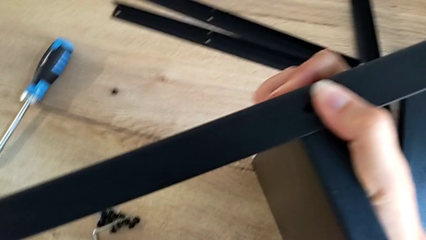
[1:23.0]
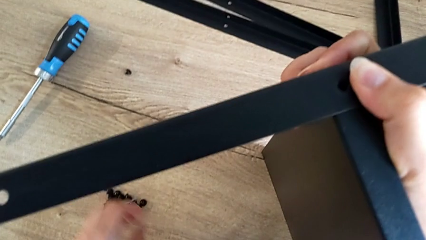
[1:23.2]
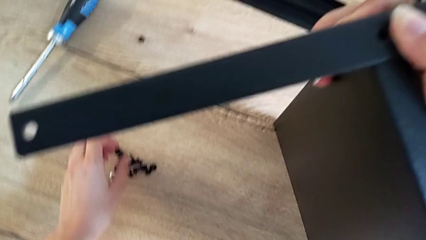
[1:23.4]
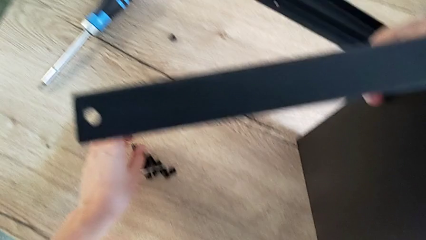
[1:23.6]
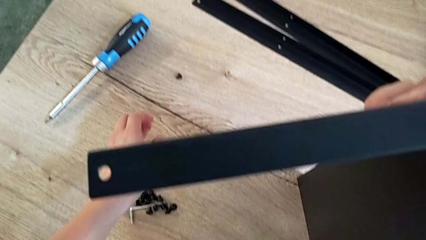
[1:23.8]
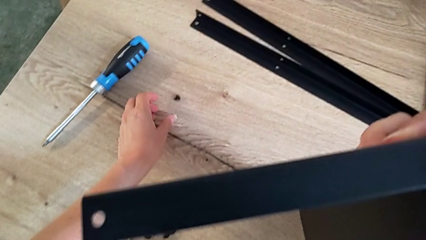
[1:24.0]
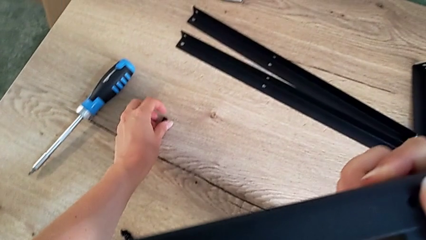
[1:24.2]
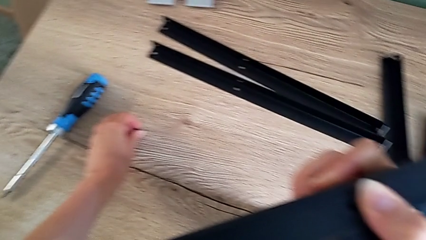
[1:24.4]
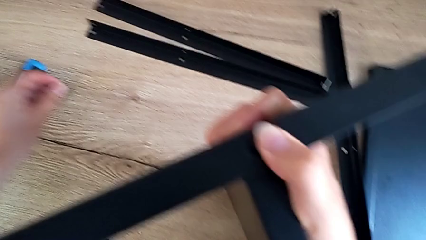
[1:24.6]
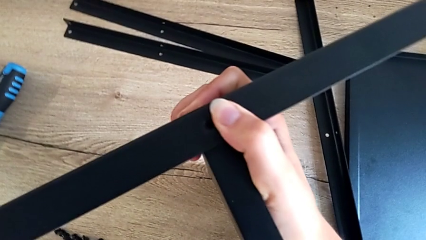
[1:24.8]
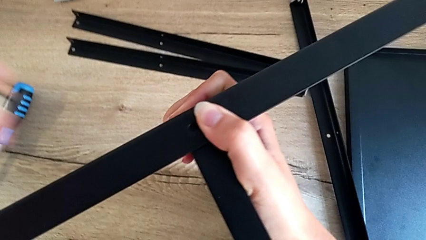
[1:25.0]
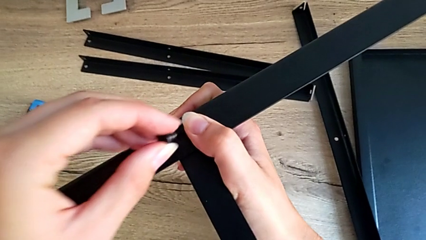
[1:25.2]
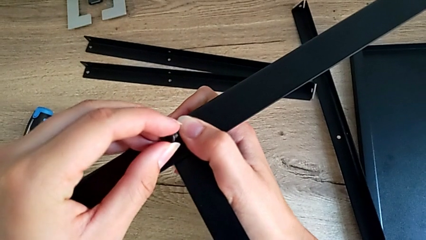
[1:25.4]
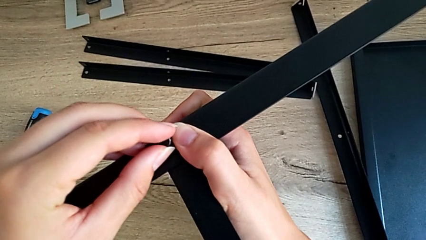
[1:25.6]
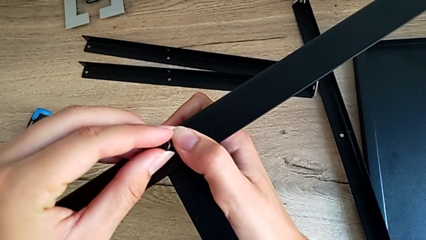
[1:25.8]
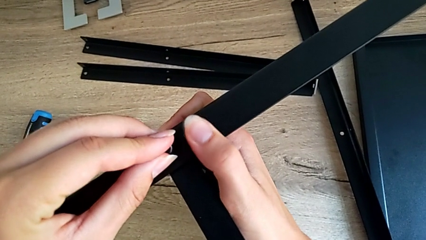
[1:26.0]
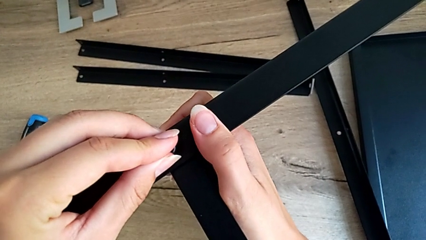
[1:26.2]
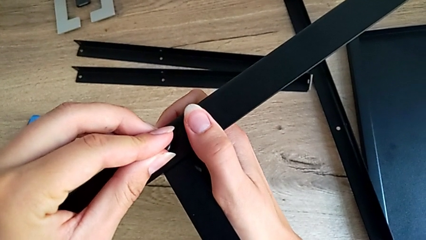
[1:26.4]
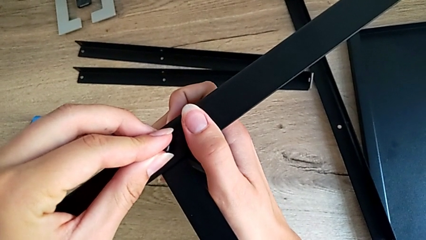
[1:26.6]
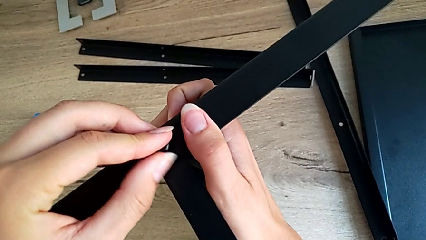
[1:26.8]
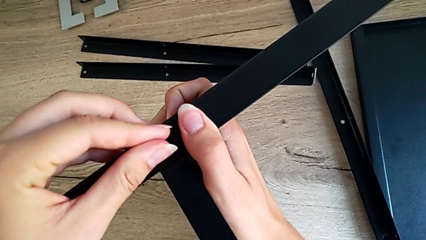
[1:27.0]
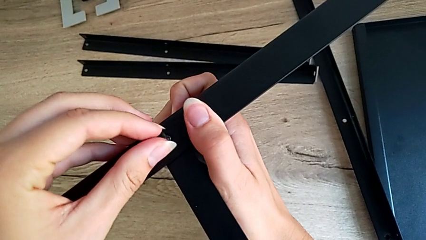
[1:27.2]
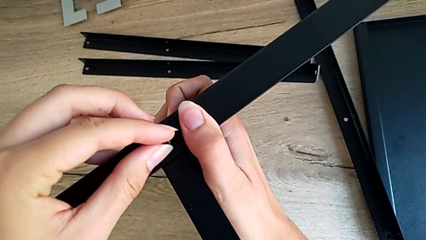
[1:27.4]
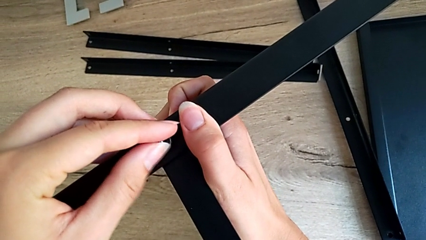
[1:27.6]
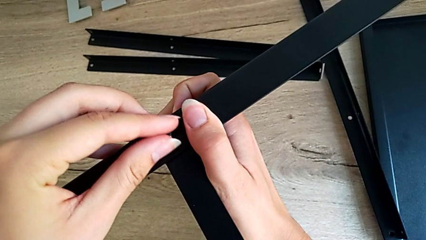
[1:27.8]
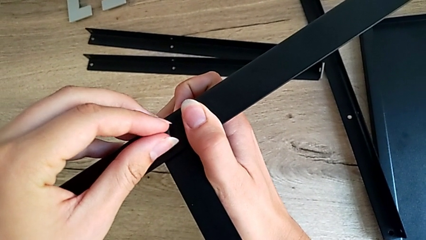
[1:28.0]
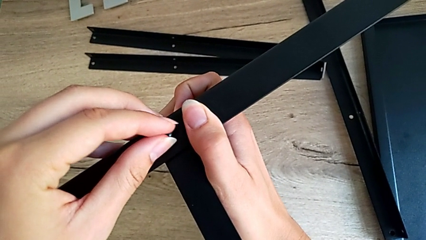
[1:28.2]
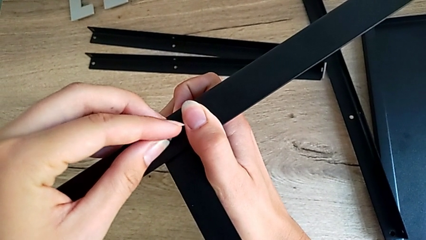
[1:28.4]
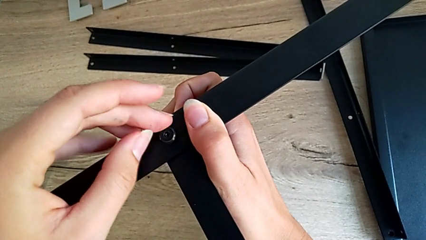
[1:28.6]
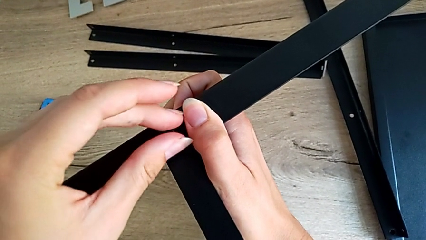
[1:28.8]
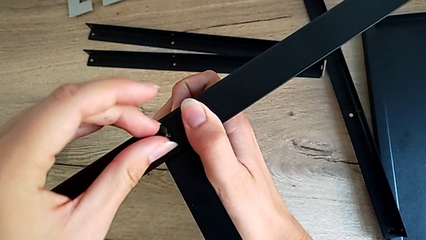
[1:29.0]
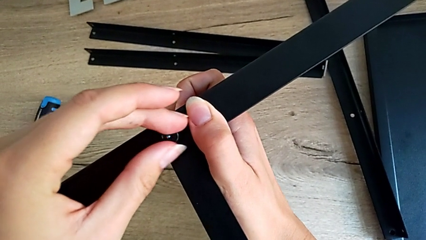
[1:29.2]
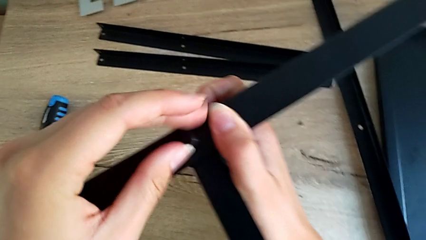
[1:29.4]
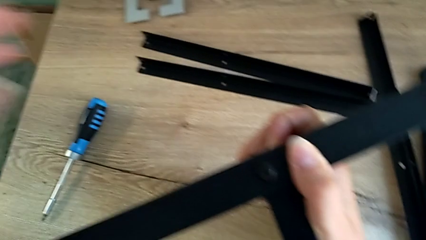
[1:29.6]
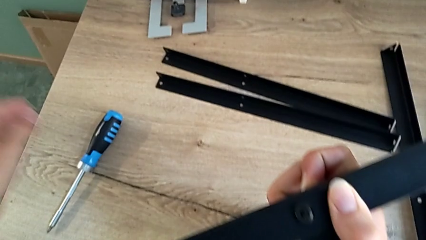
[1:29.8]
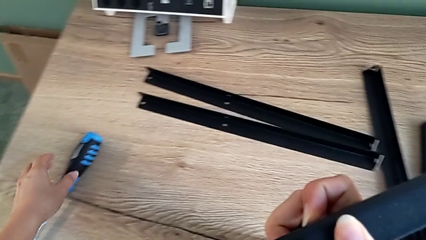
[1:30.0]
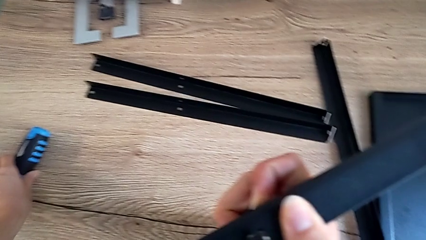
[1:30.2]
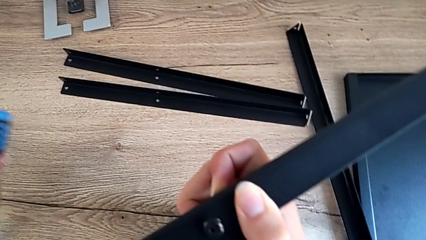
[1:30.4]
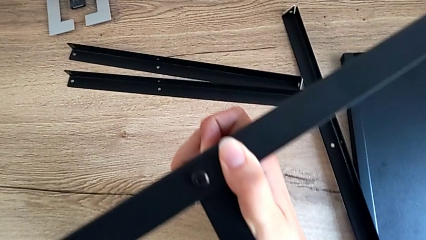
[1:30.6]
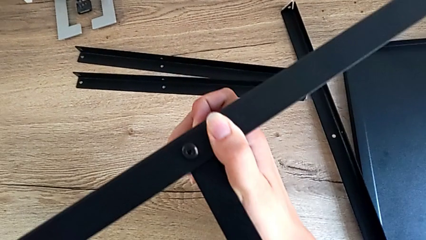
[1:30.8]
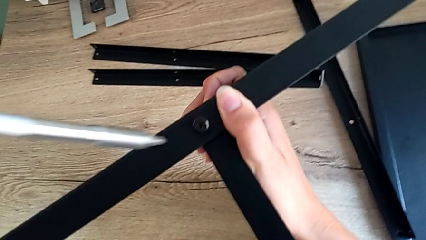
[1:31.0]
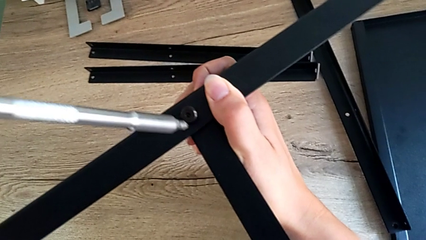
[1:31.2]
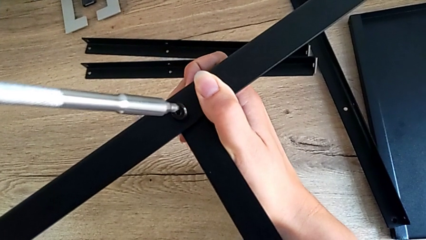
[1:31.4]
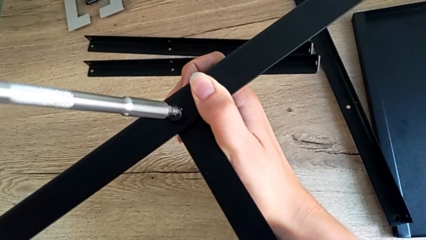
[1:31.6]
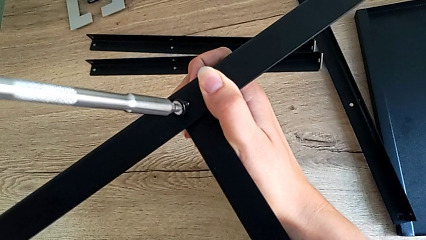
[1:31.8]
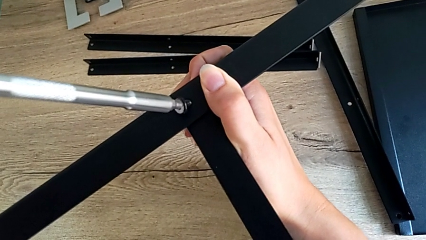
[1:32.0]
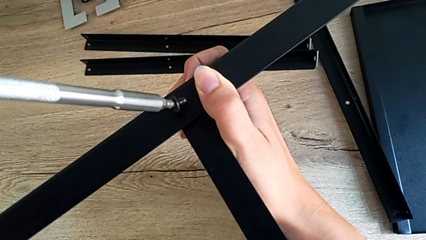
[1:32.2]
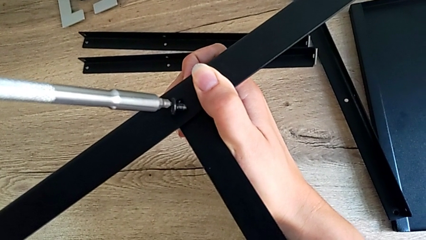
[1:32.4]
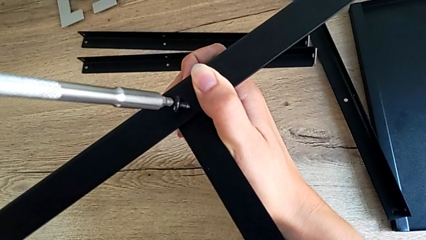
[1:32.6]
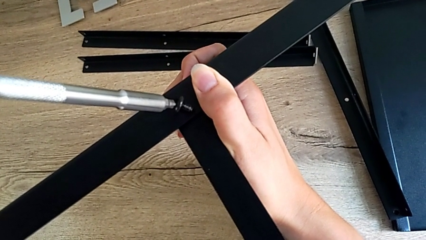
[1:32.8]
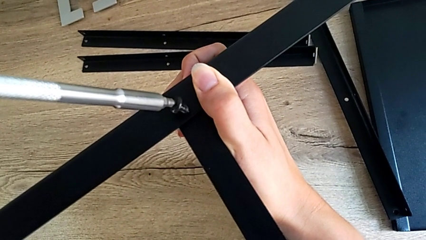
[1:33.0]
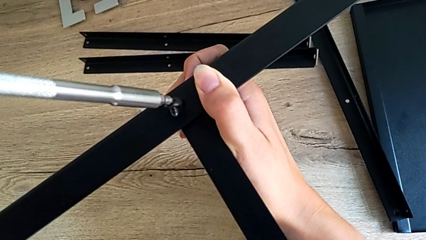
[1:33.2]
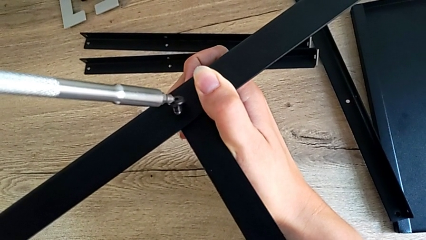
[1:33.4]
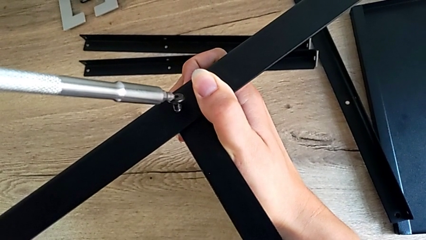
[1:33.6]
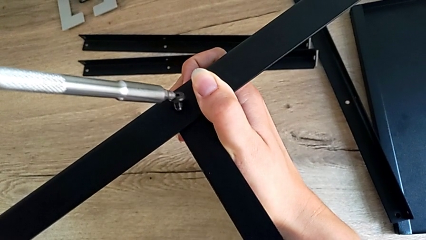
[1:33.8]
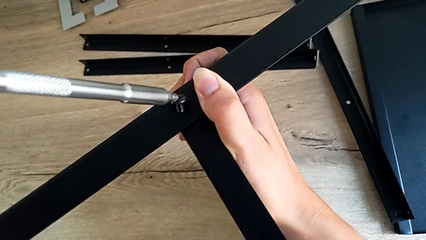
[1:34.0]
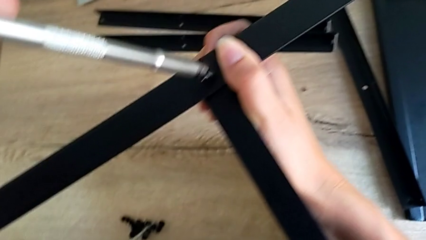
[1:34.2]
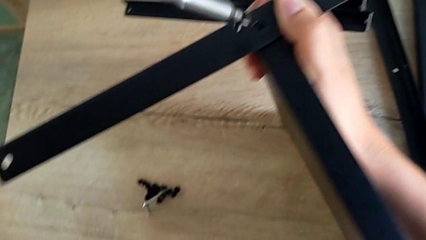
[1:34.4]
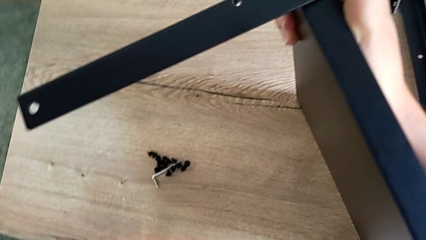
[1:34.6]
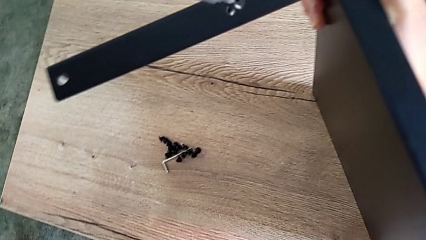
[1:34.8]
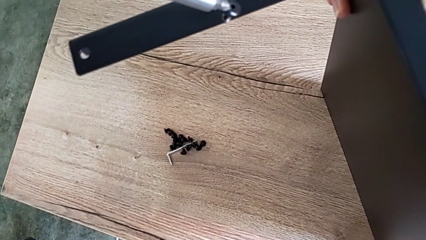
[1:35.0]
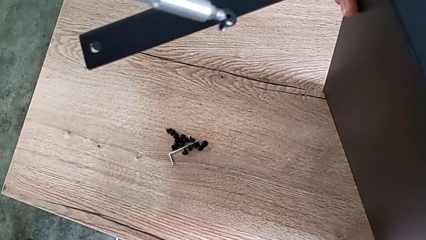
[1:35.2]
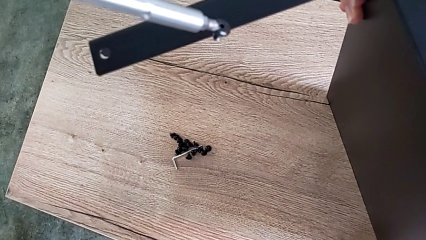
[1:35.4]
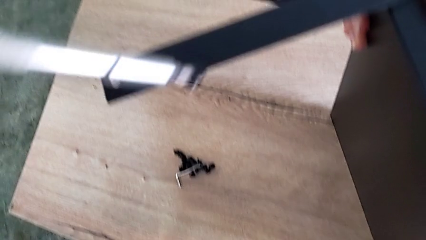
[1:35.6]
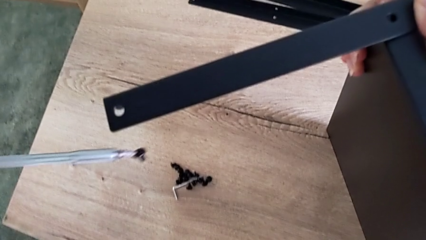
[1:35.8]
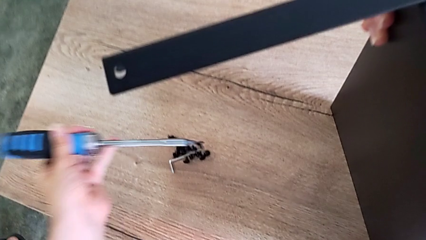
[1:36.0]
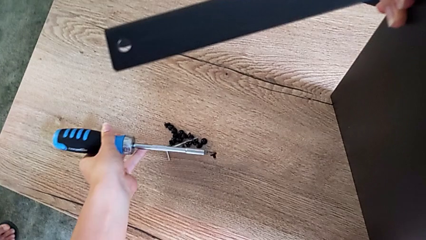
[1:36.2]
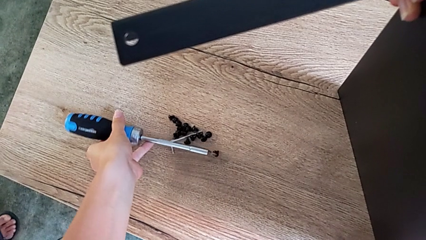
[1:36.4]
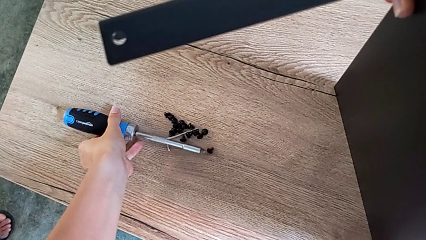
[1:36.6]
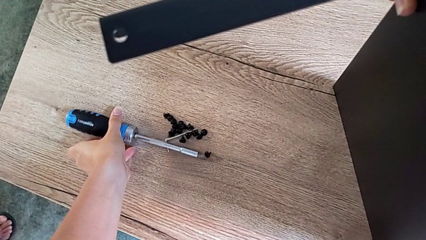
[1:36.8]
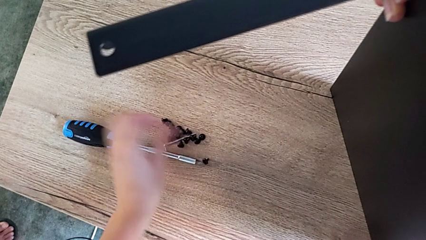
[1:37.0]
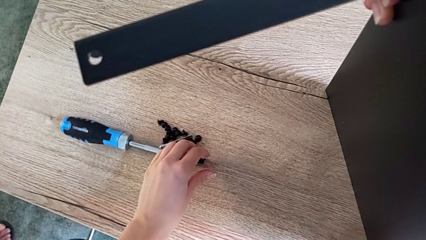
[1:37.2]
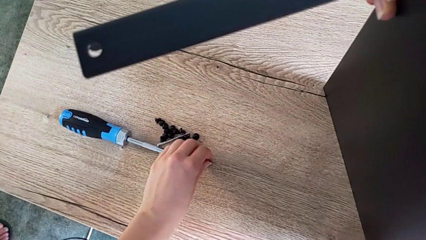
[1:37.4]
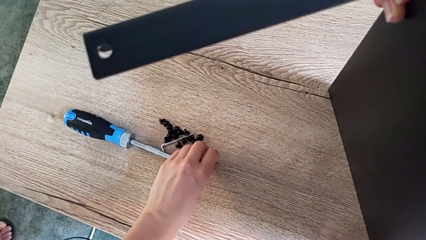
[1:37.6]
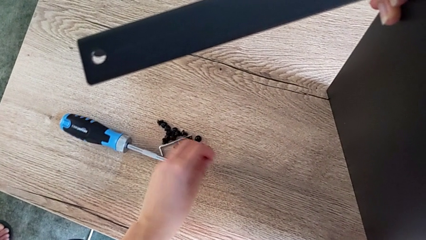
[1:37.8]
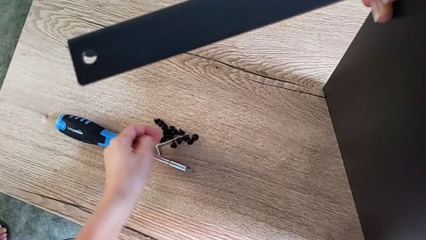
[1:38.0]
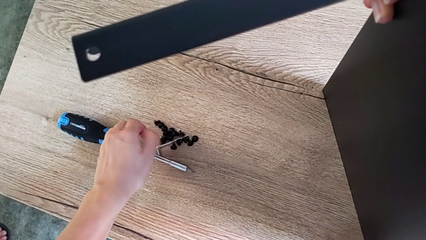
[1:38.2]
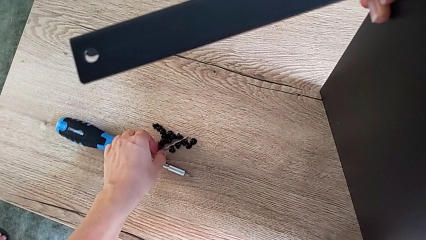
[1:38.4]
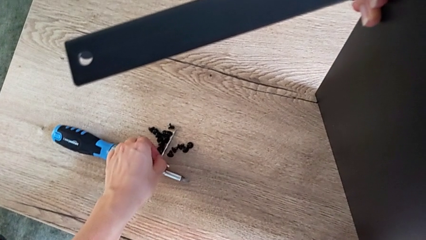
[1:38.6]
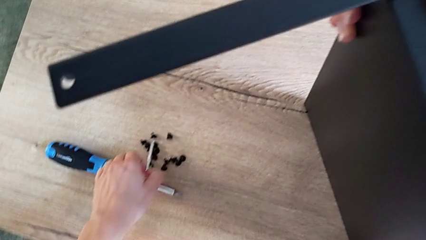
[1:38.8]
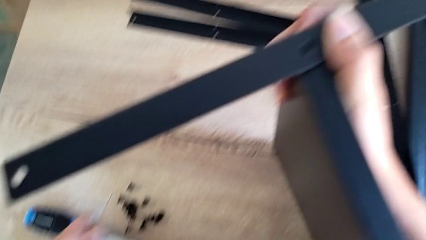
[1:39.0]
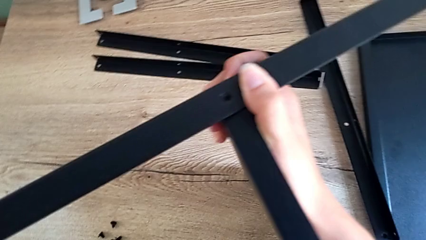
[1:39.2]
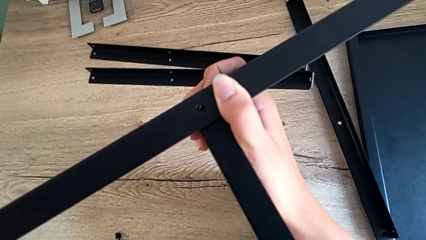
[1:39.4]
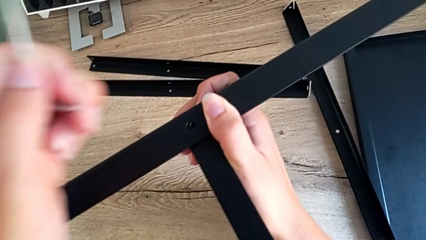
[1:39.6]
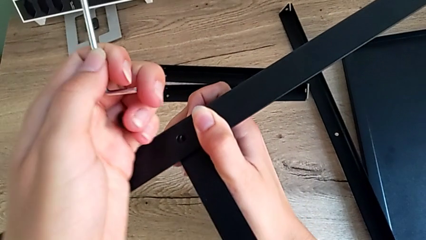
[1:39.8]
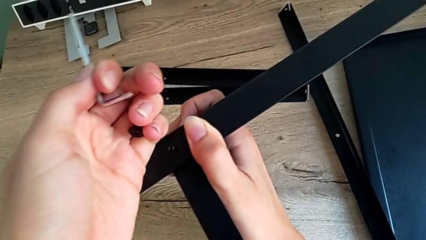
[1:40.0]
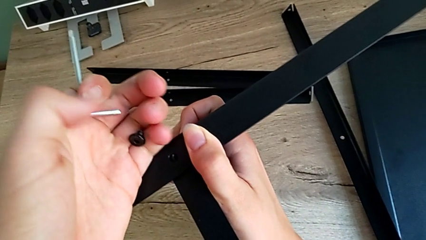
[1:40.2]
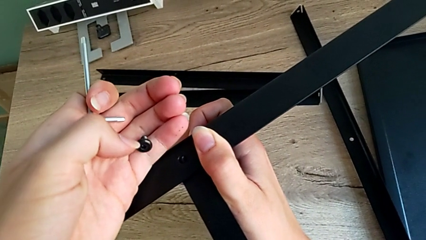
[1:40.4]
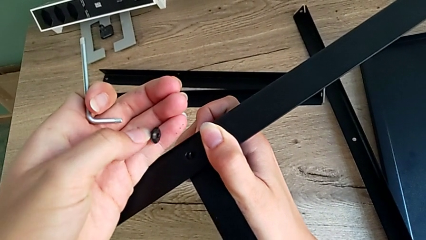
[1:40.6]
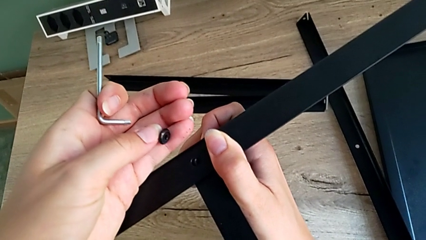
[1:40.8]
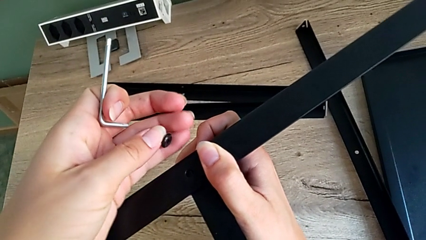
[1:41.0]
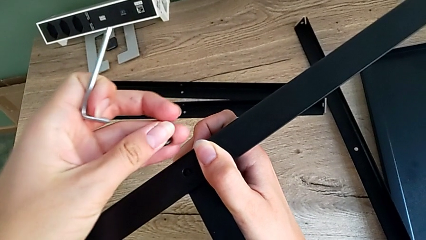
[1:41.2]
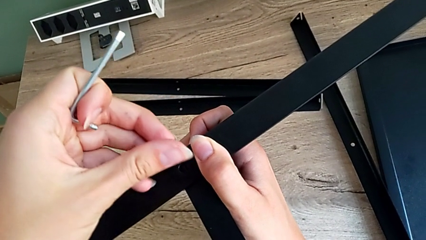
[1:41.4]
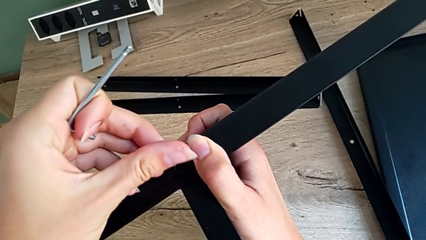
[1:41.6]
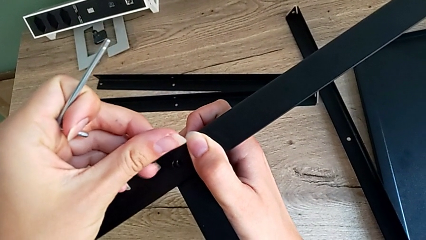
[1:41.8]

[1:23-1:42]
The camera wearer is assembling the first leg onto the shelf. They grab the little hex socket head, insert it, grab the large screwdriver, screw the first hex socket head, withdraw the large screwdriver and grab the small Allen wrench.
